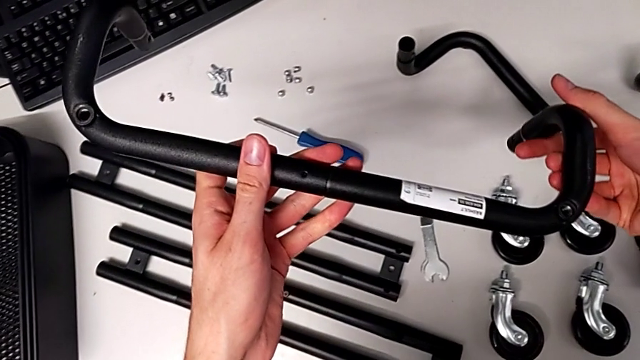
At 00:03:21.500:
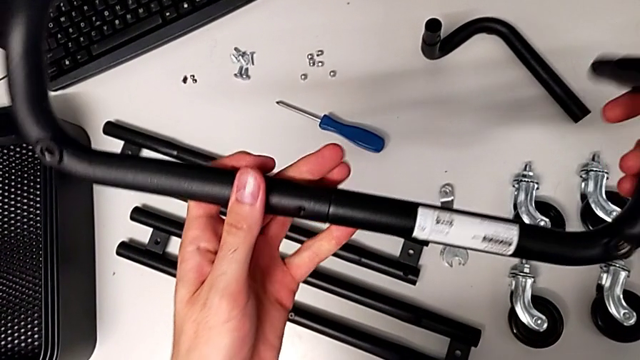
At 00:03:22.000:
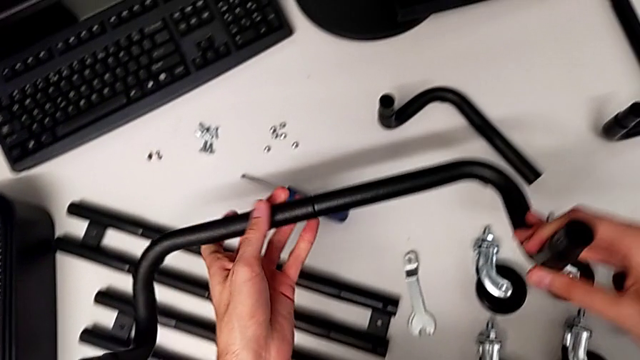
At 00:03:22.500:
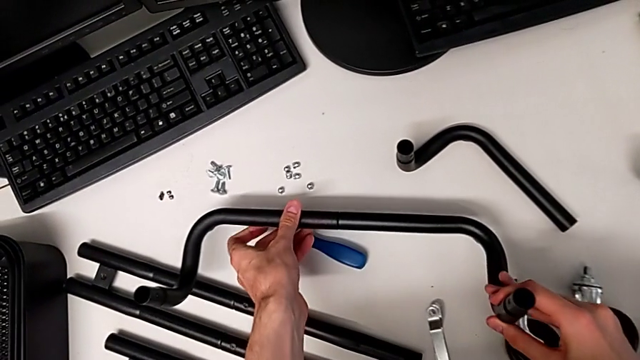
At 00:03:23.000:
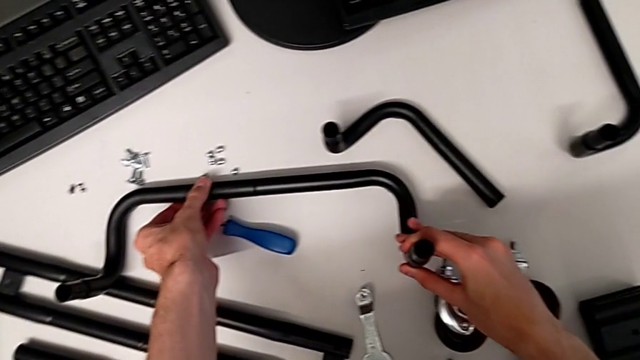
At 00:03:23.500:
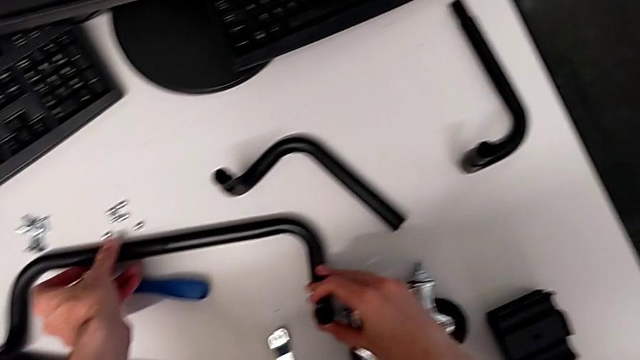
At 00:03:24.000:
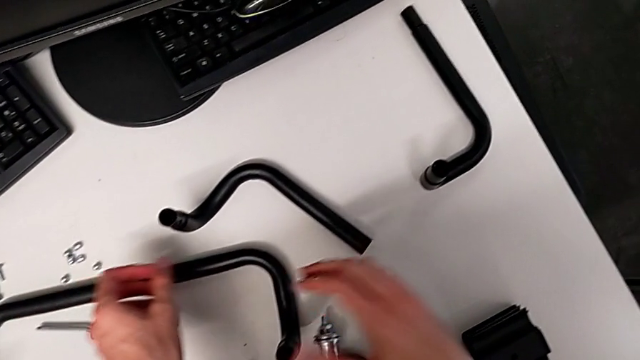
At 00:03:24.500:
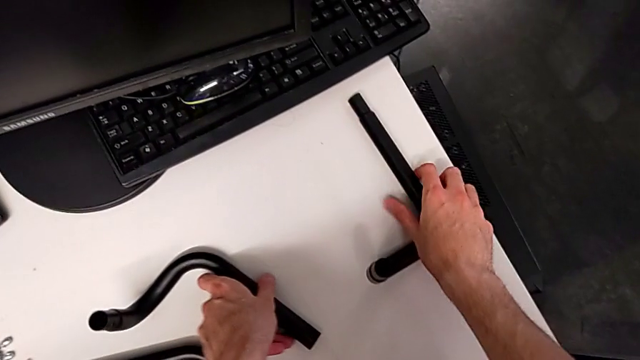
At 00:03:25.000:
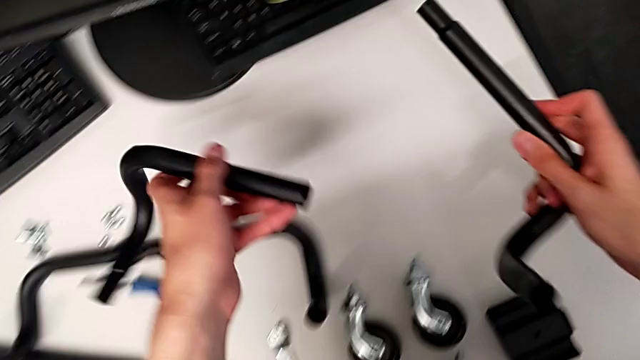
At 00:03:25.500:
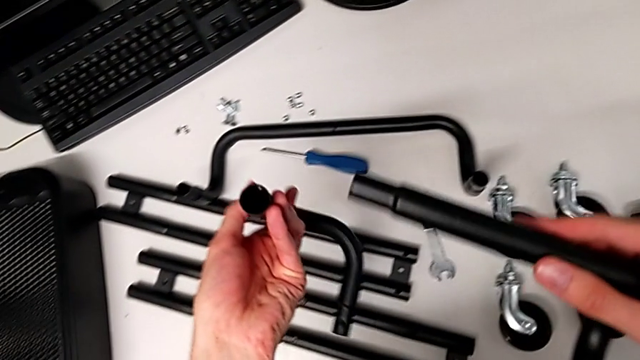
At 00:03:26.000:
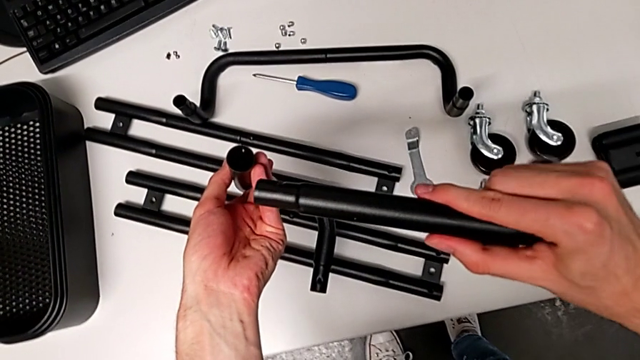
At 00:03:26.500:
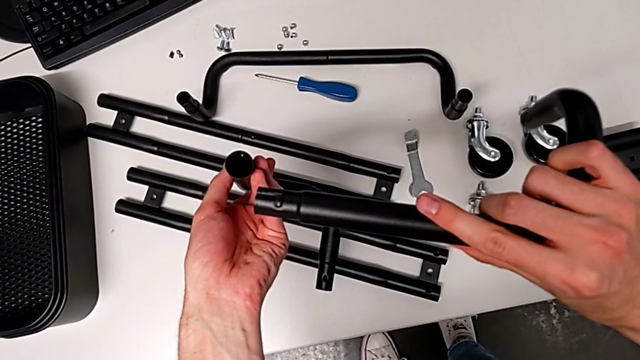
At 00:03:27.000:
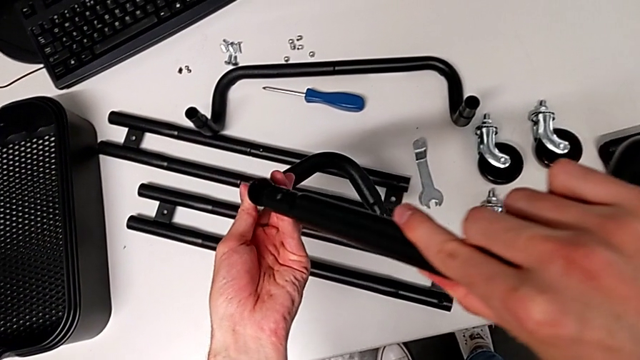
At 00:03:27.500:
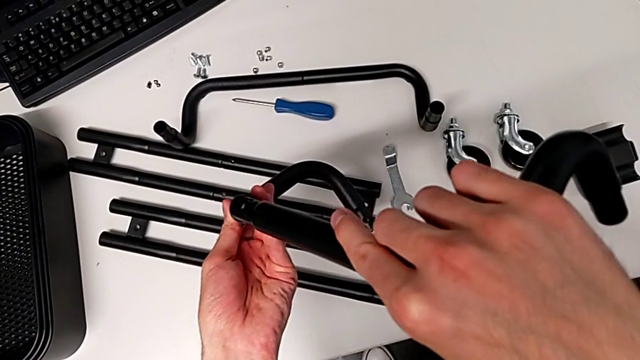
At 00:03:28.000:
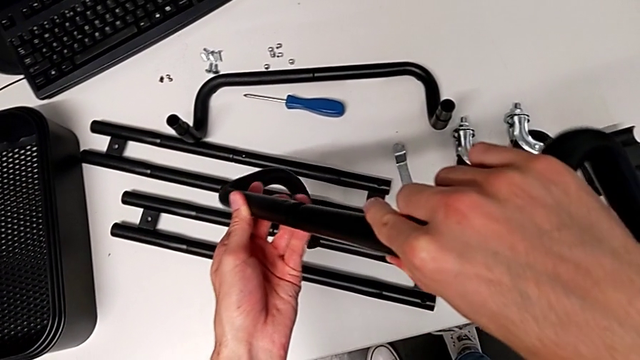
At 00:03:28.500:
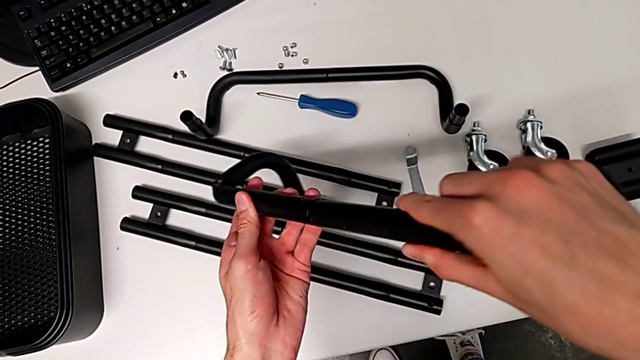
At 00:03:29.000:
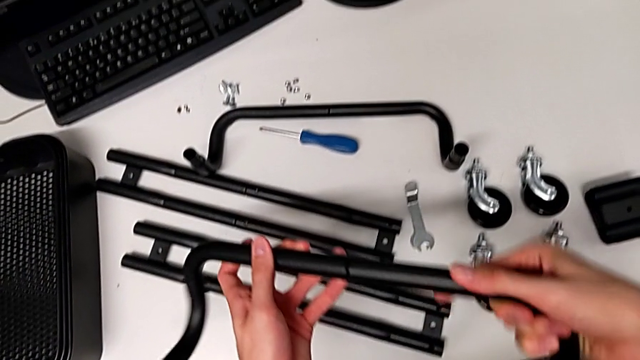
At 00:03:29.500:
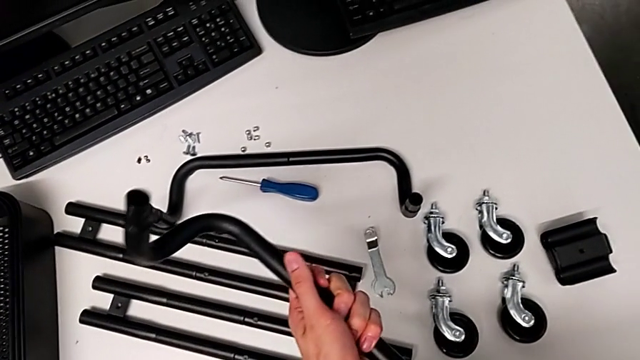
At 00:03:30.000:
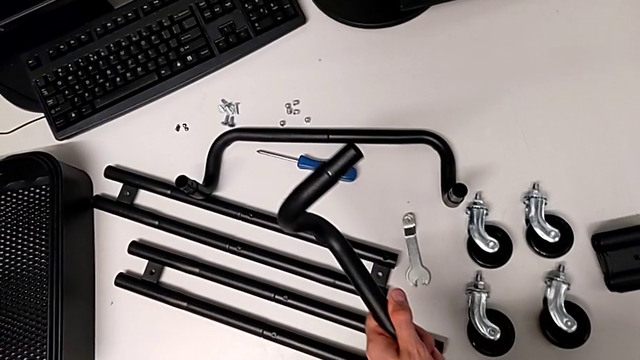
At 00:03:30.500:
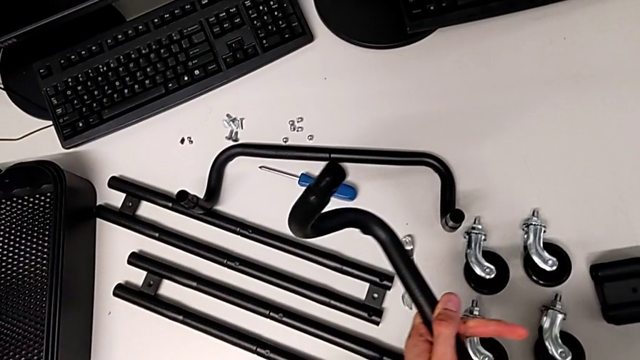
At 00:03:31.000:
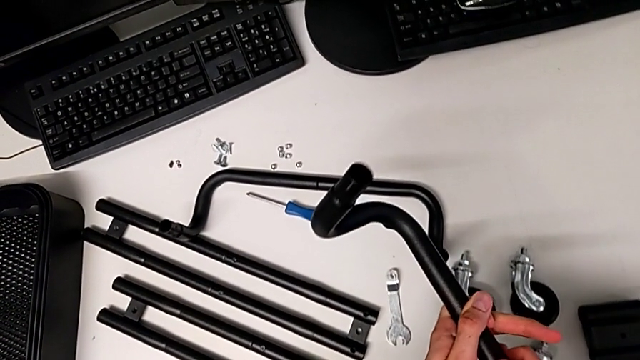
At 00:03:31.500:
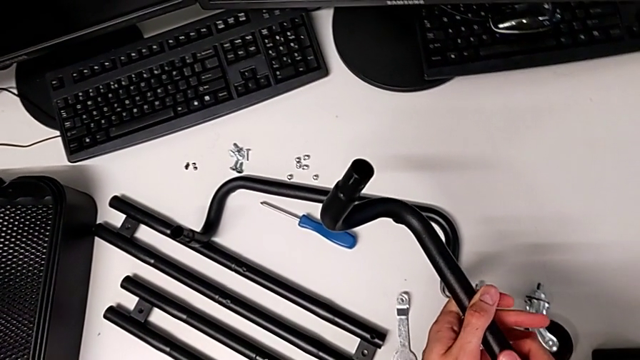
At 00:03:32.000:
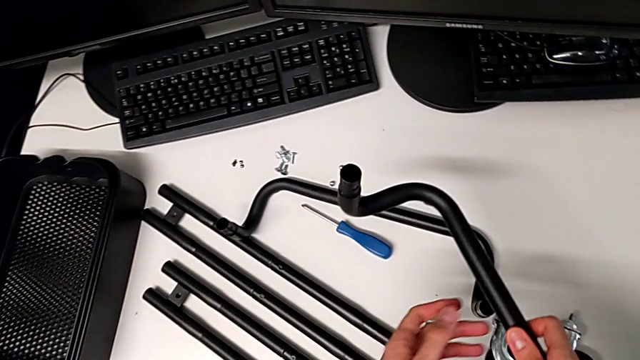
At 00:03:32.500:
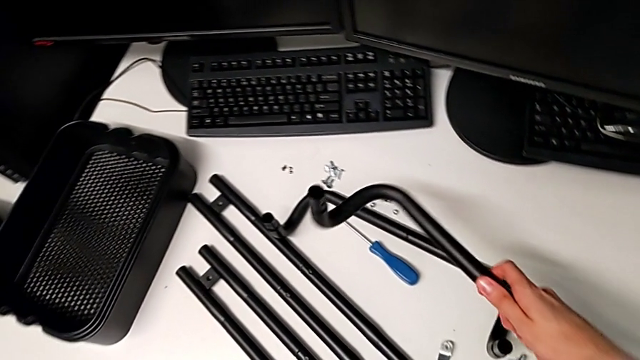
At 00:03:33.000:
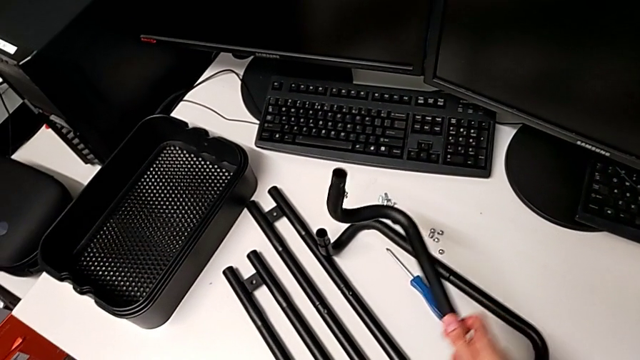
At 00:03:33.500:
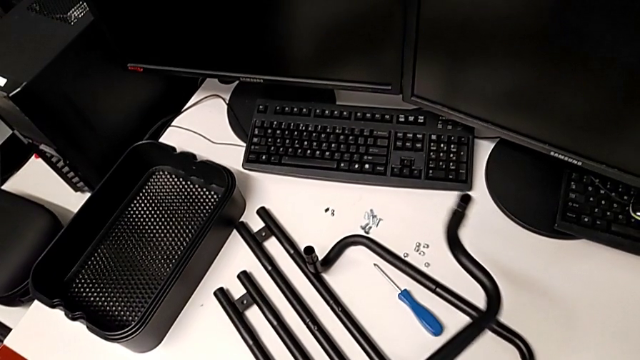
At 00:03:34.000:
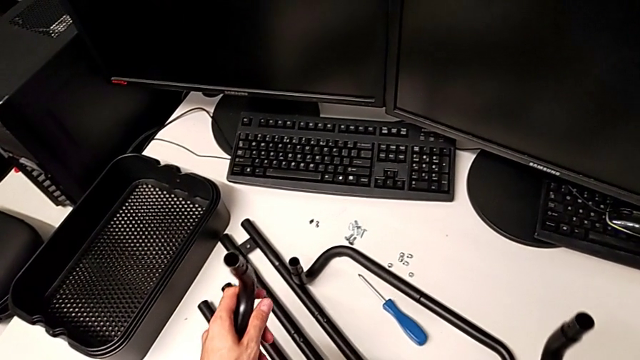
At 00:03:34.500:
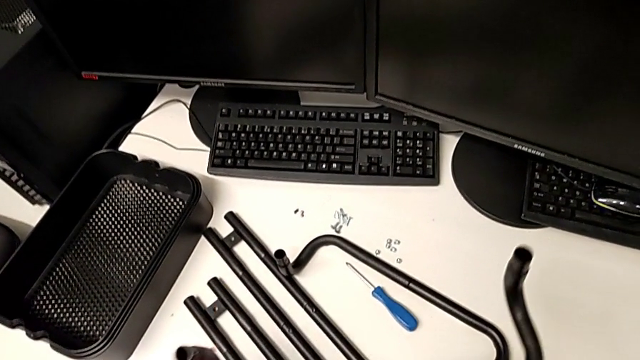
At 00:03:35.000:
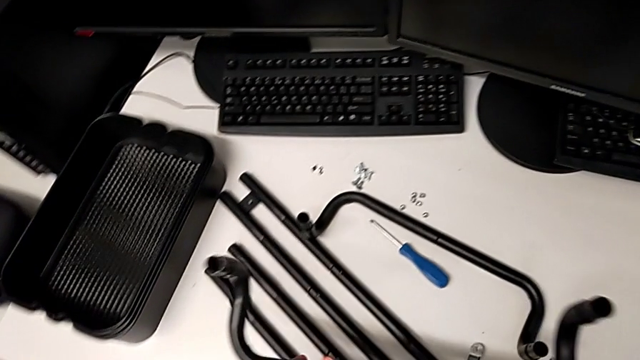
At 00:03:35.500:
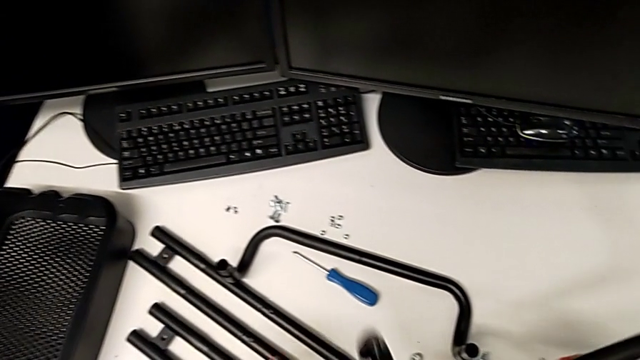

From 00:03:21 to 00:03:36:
The camera wearer is inspecting the pieces of the rolling cart. They begin to assemble the leg.

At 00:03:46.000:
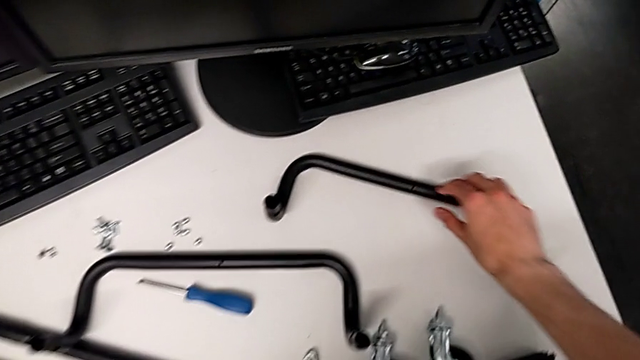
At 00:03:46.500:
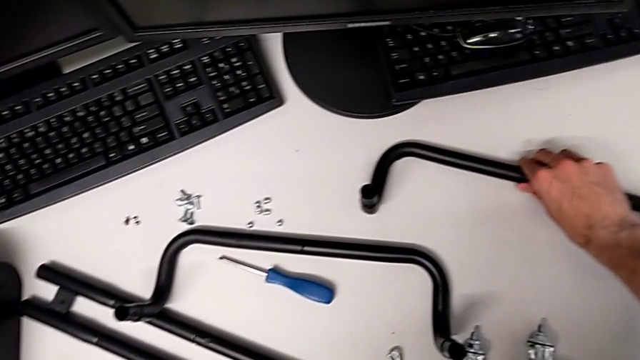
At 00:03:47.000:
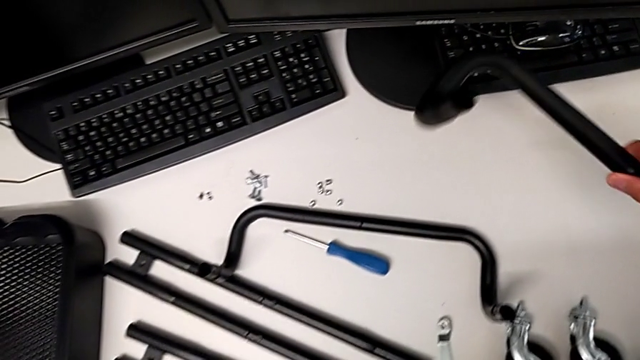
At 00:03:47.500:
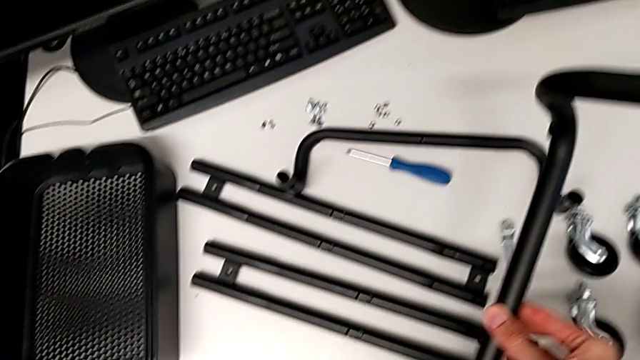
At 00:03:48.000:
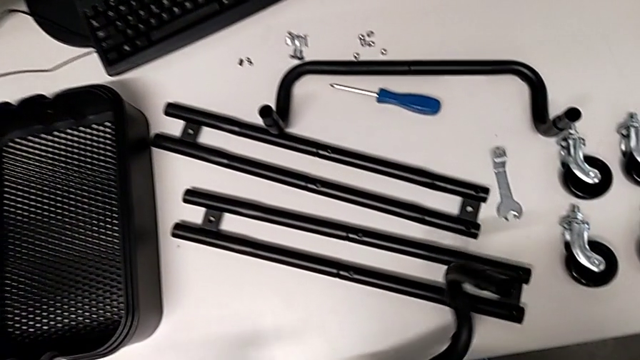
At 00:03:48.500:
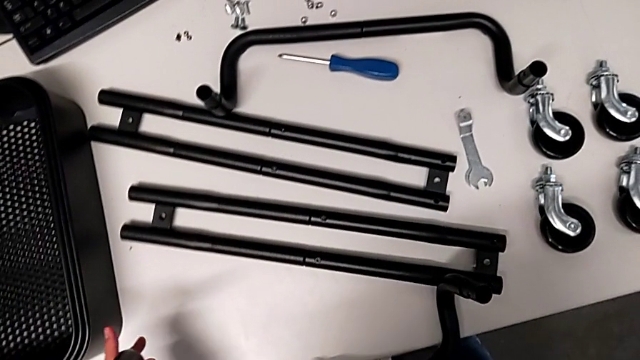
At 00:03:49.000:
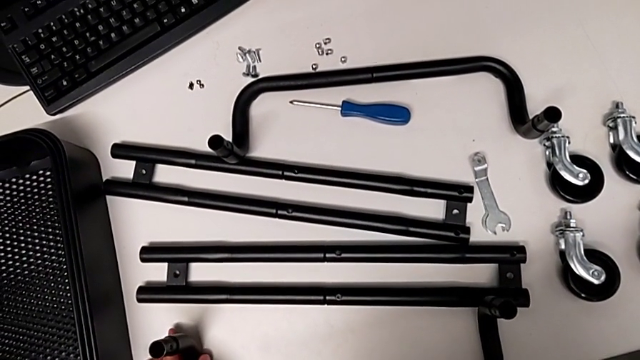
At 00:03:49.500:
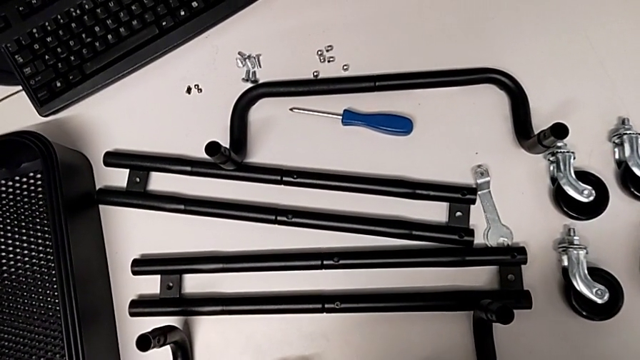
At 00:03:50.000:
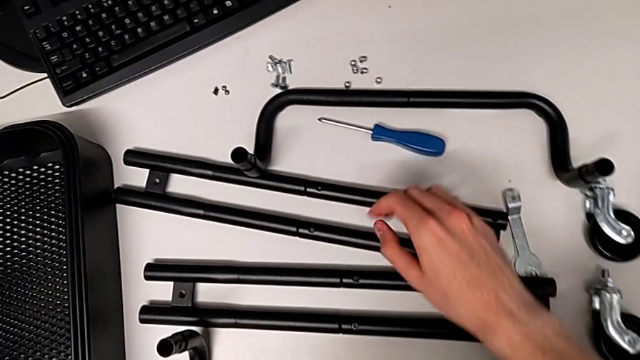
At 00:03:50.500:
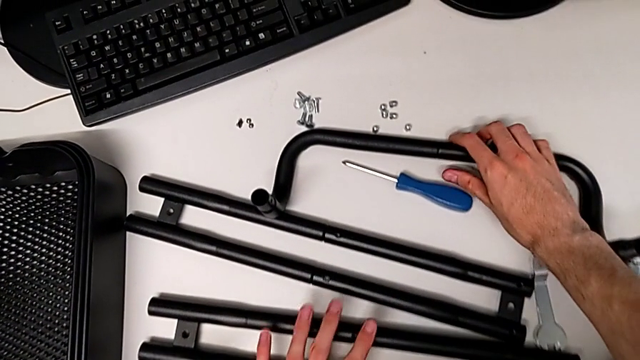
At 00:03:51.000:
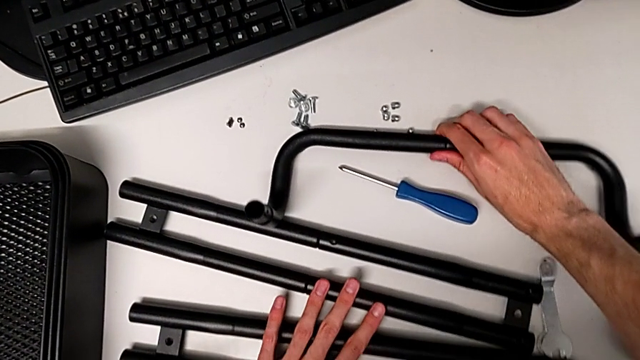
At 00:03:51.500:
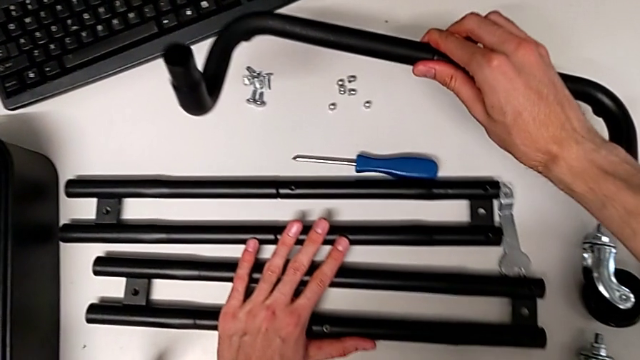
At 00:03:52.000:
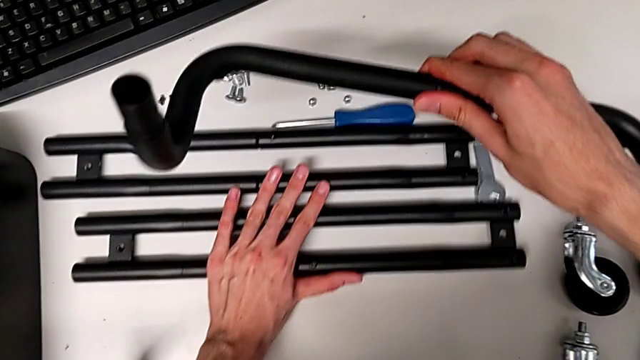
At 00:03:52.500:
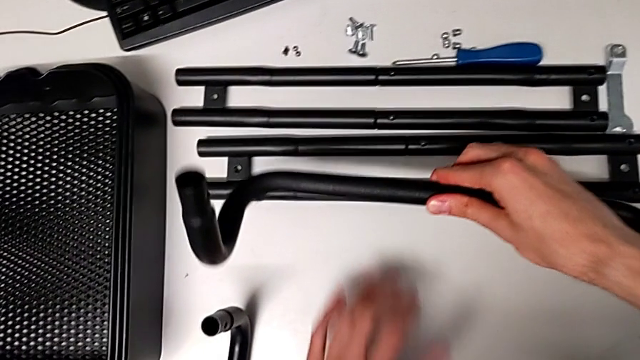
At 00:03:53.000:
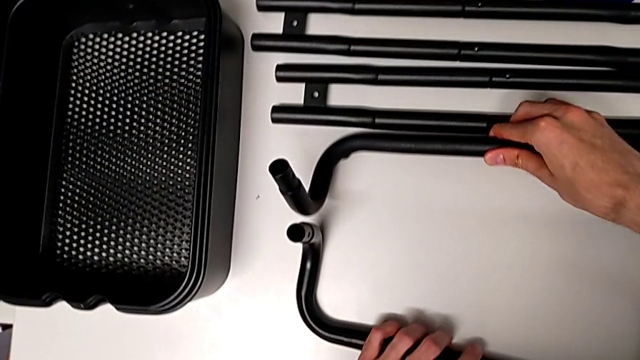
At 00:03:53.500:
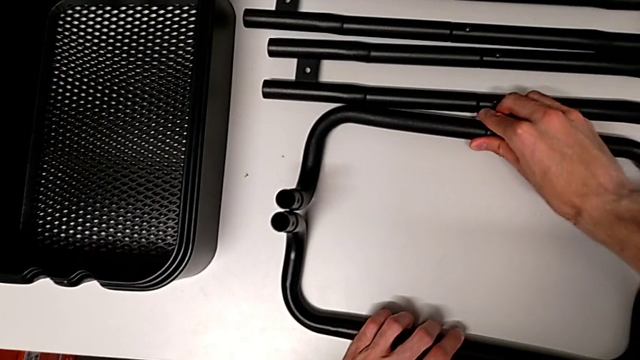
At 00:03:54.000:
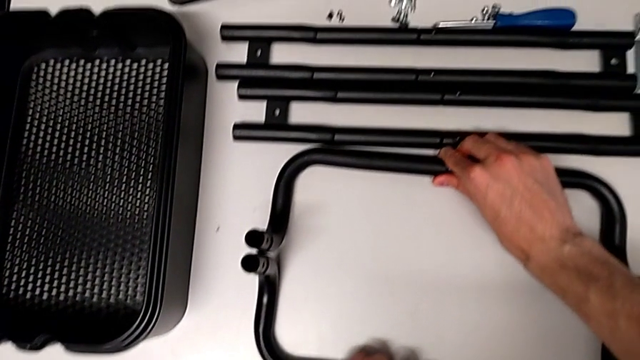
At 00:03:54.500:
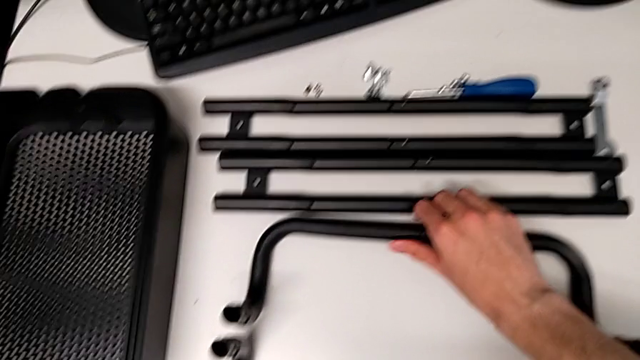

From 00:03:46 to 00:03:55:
The camera wearer is assembling the side bars.
